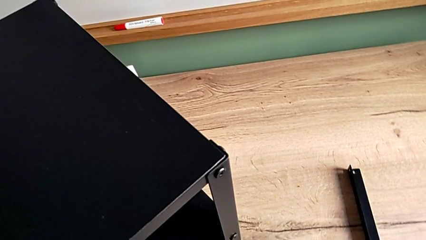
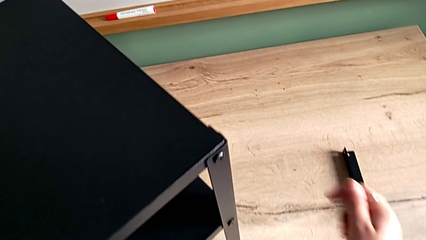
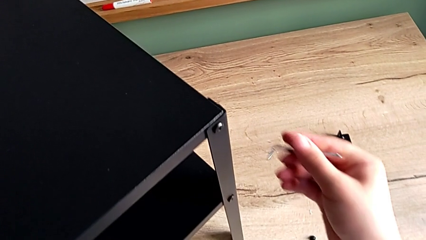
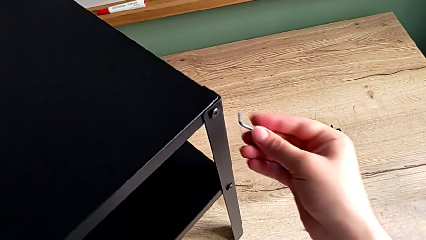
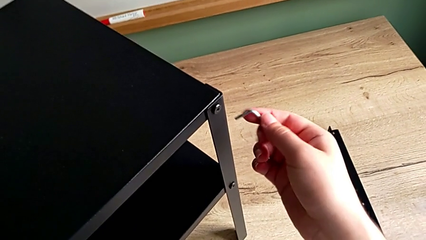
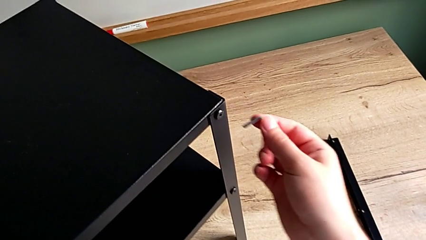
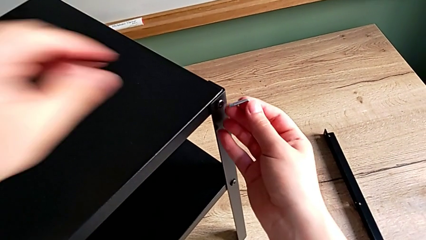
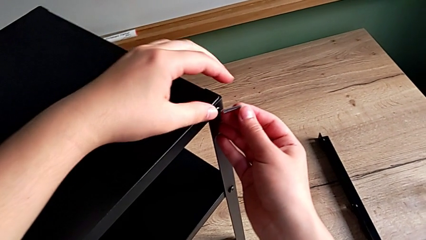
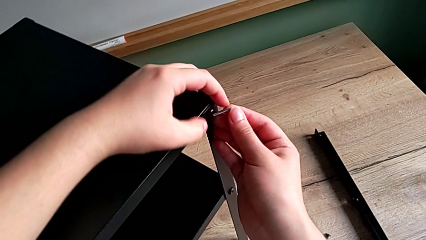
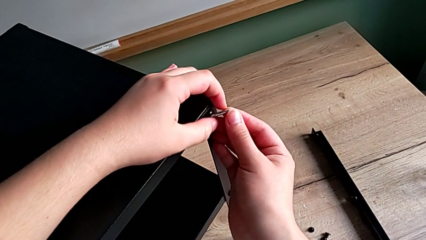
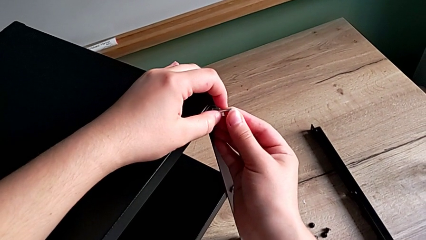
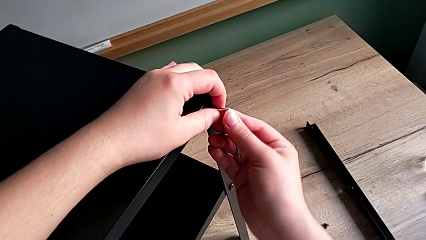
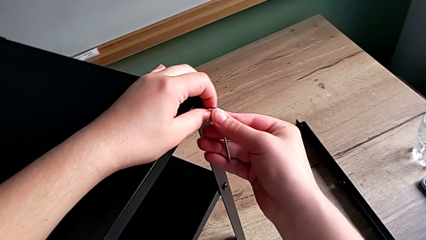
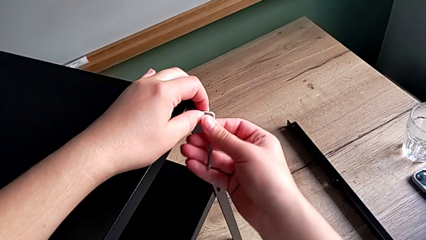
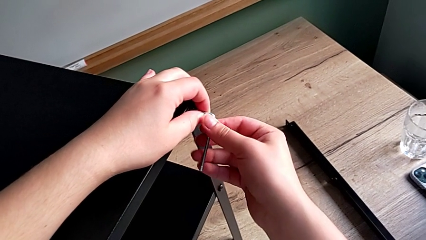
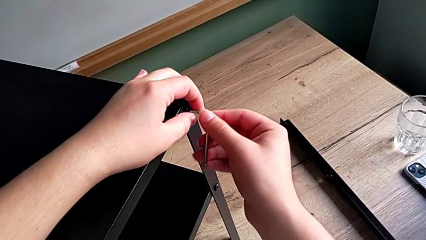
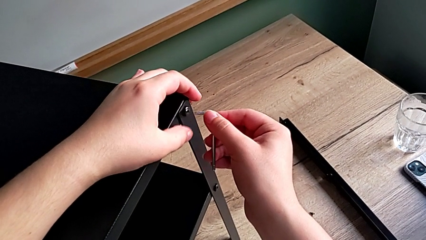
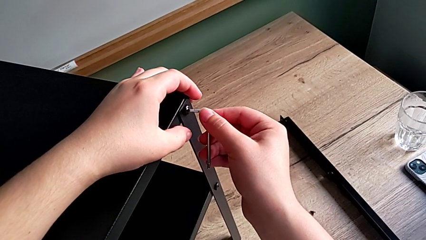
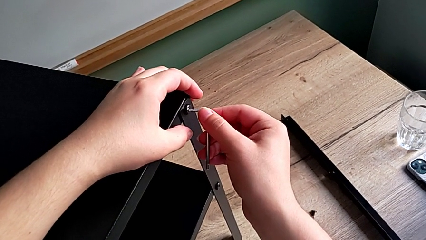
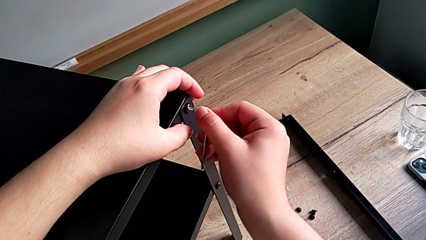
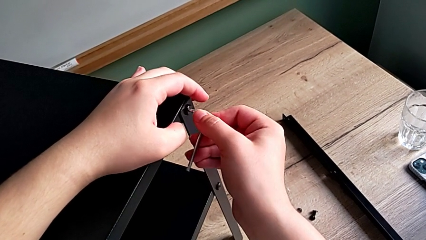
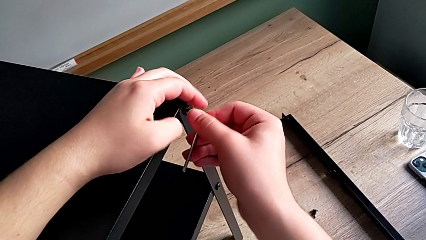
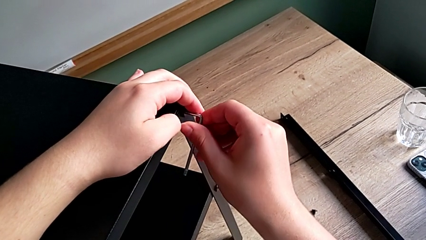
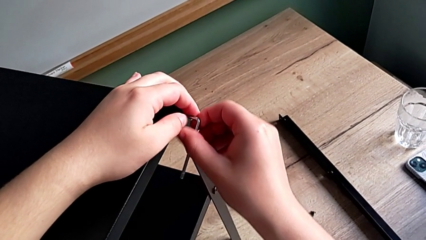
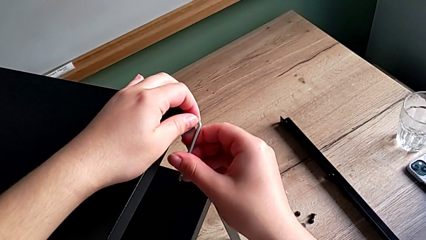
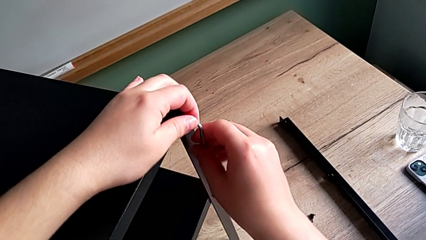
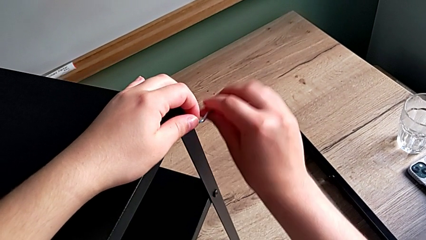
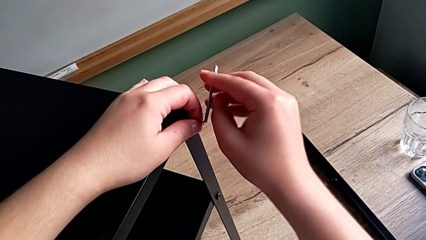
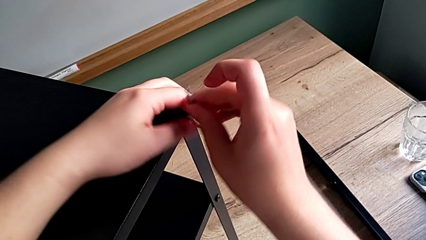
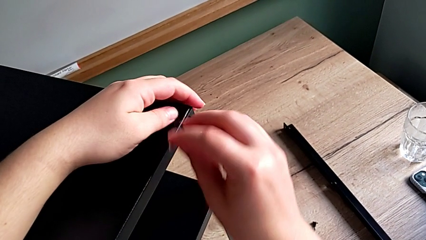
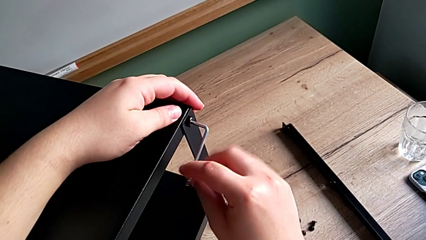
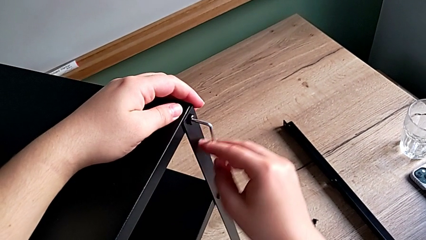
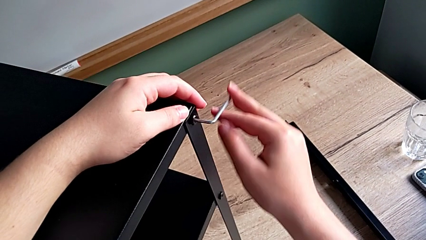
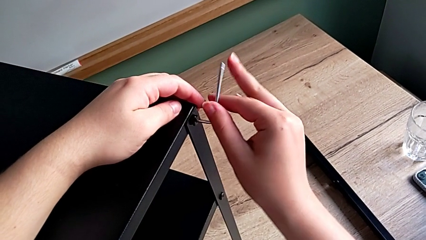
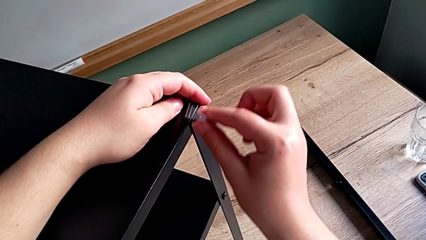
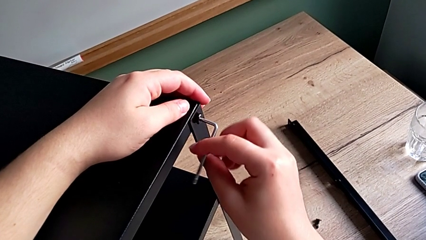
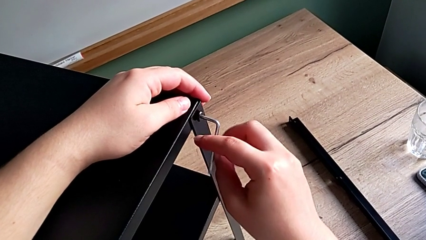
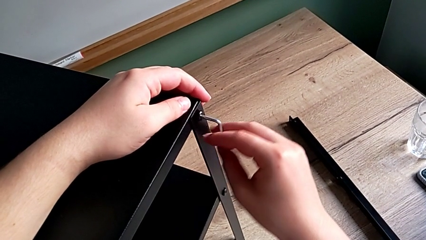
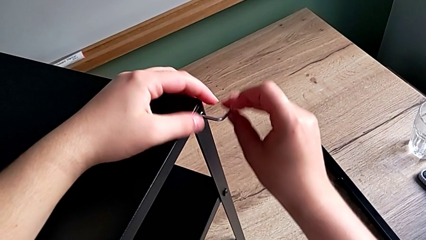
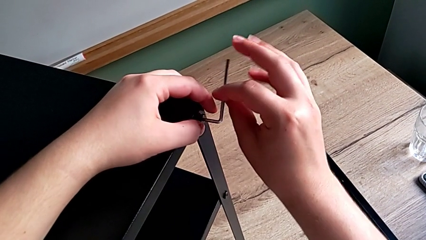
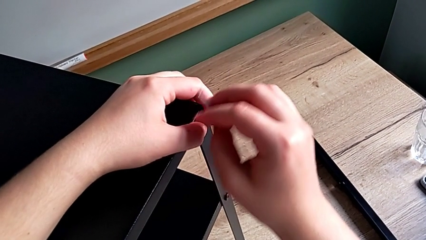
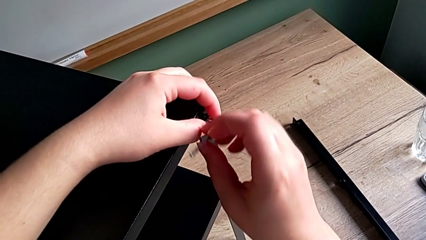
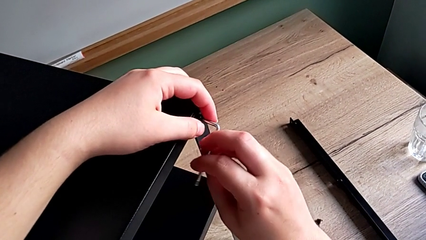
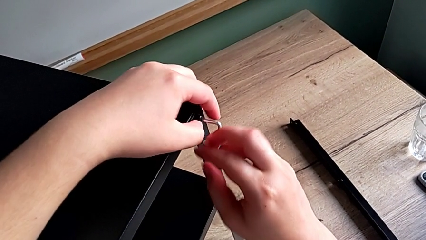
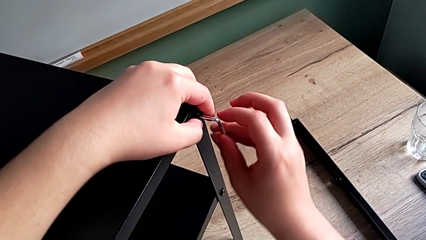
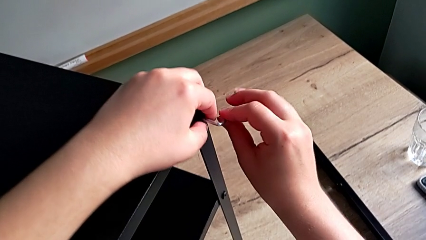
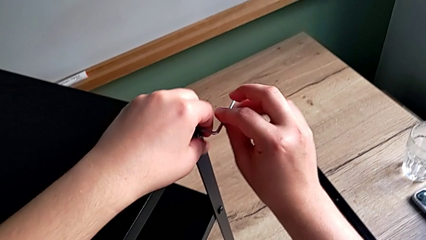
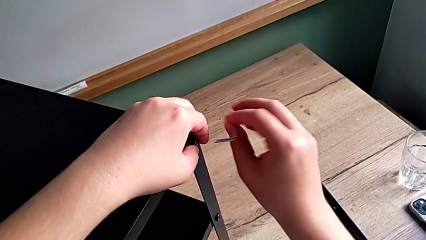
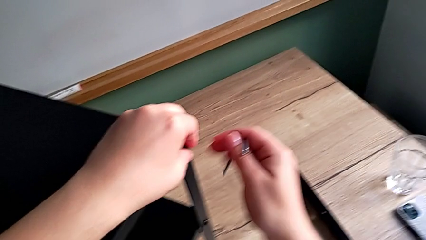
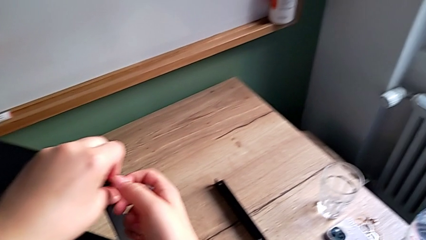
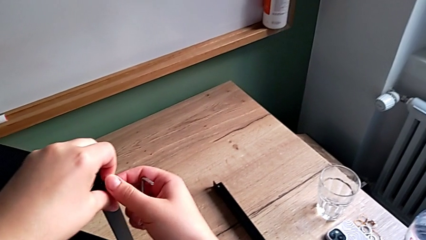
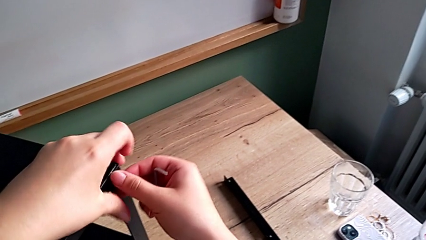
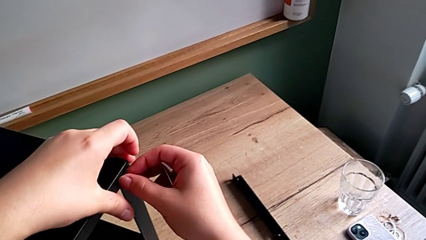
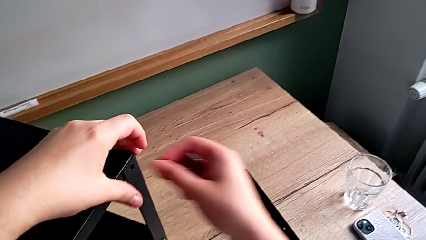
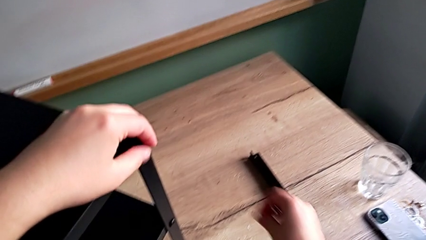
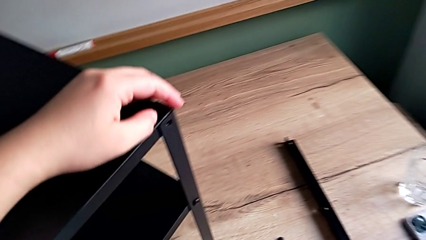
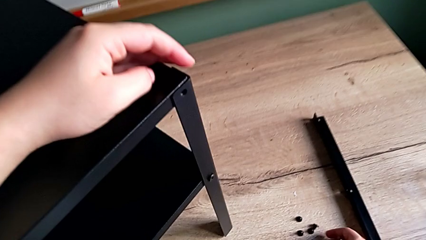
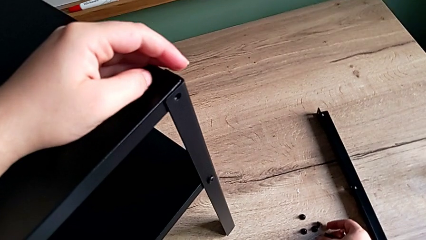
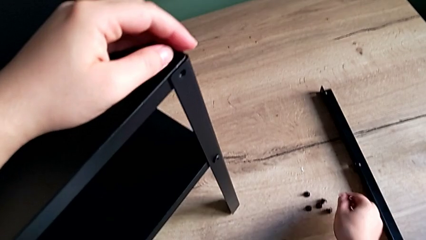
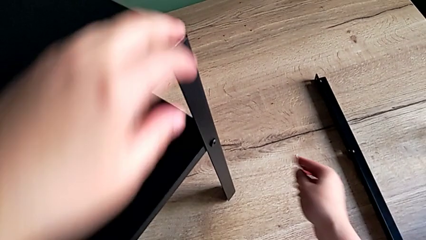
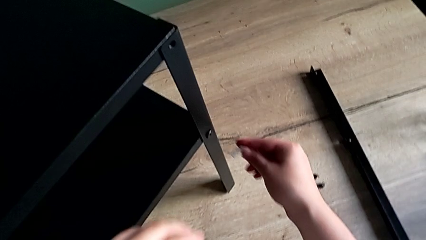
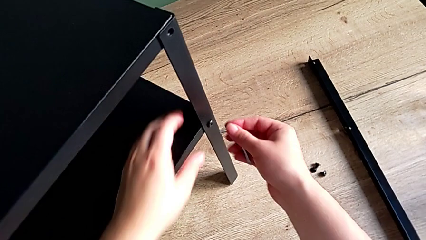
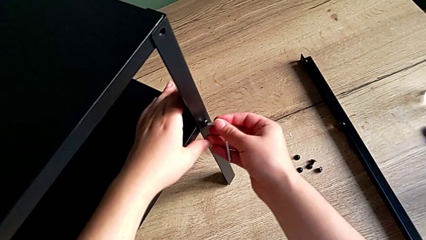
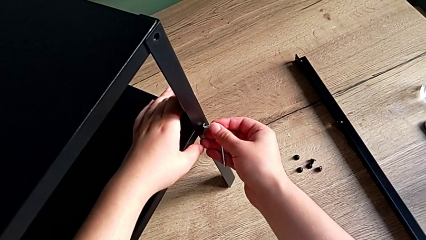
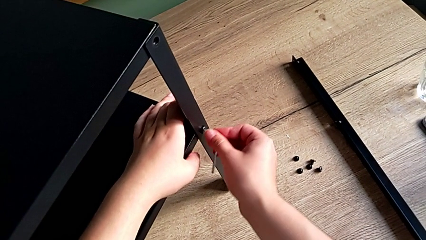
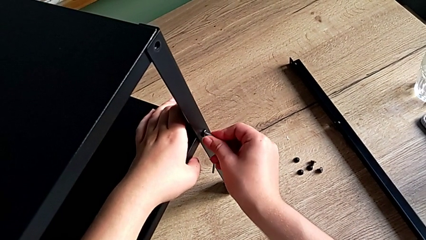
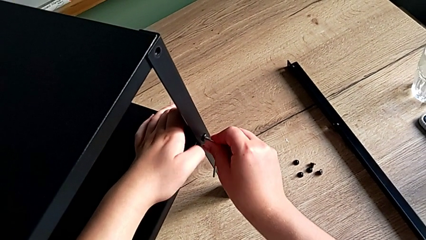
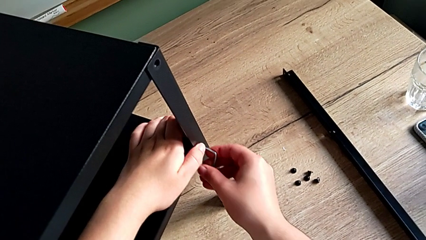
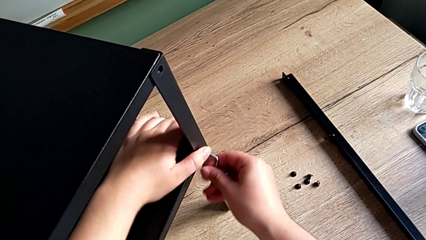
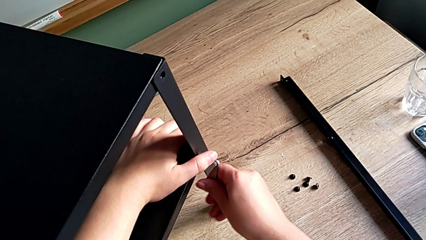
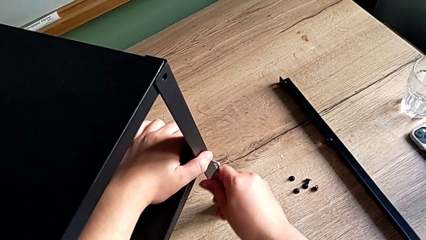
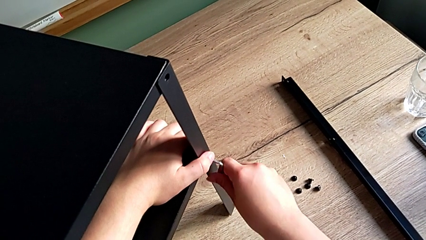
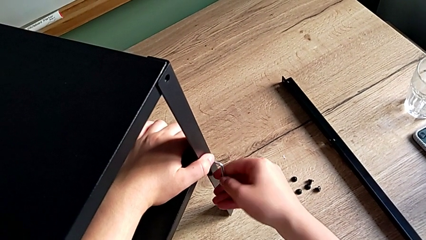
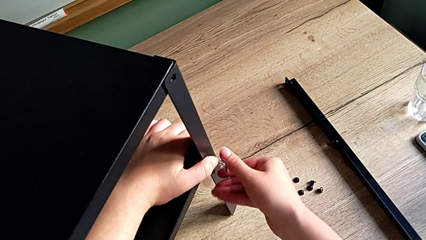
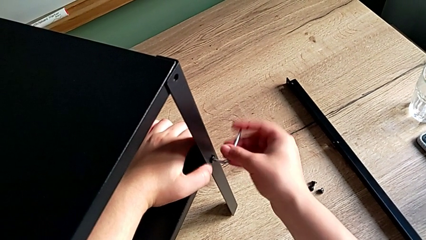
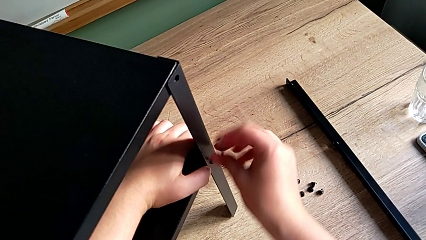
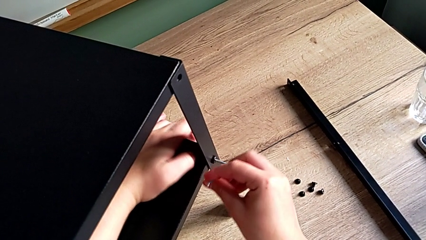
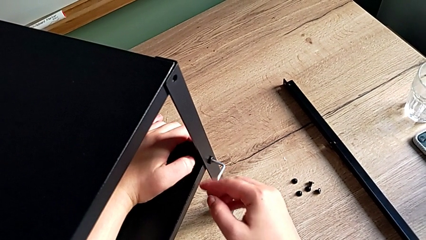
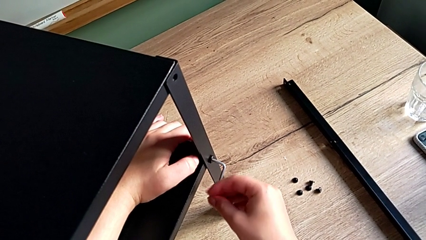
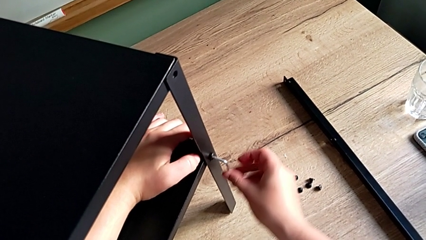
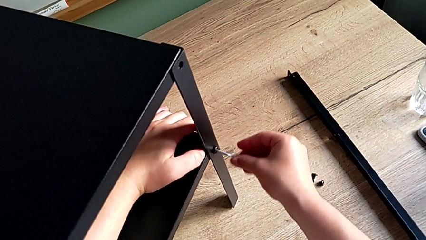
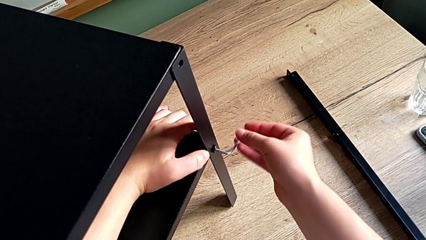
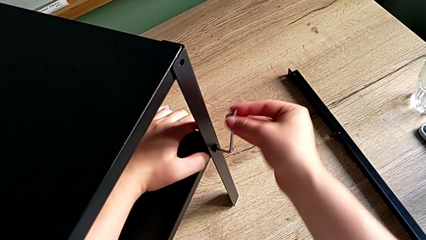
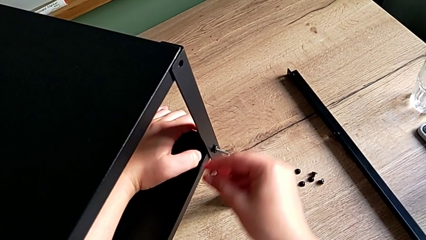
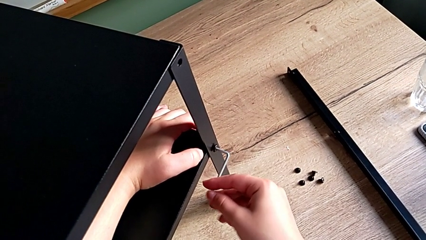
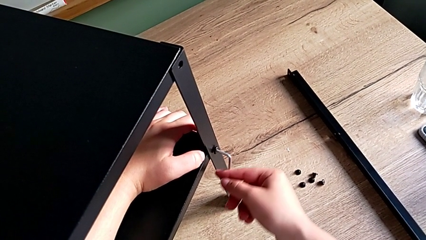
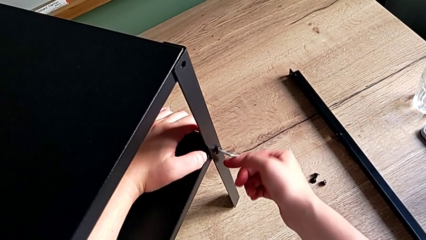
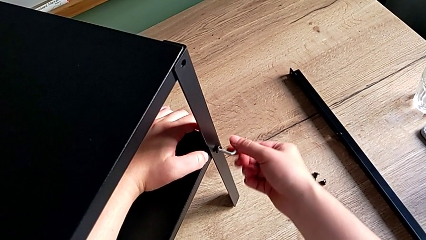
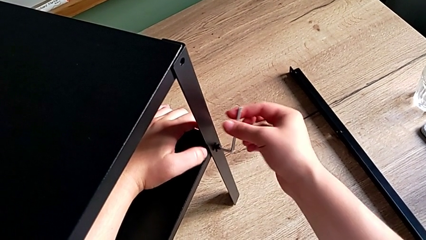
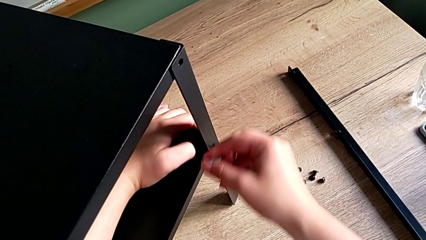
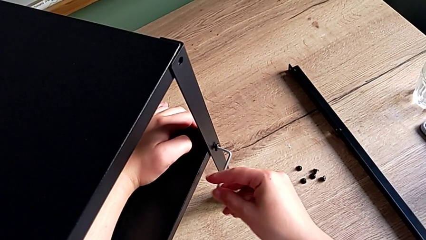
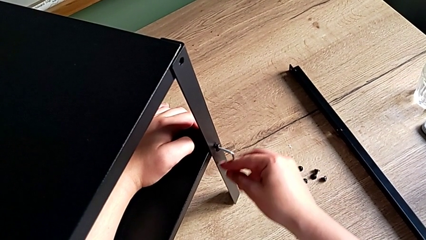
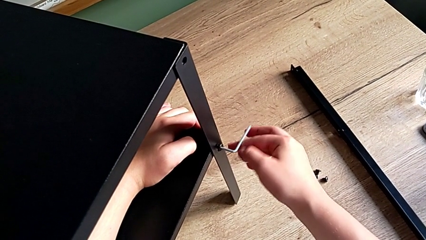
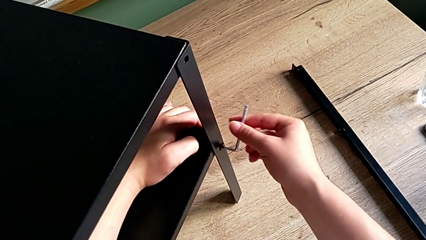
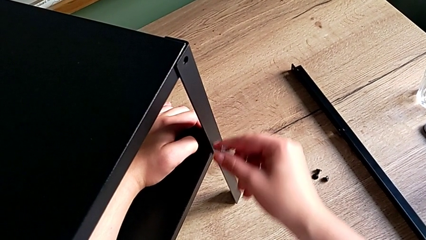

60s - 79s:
The camera wearer is unscrewing the leg. They insert the Allen wrench, unscrew the hex socket head, withdraw the Allen wrench, disassemble the hex socket head, place it, insert the Allen wrench and begin to unscrew the hex socket head.
